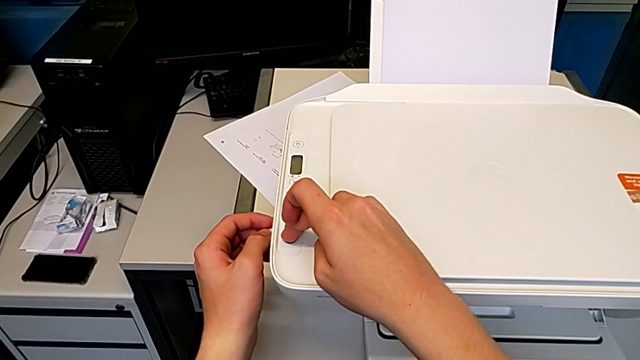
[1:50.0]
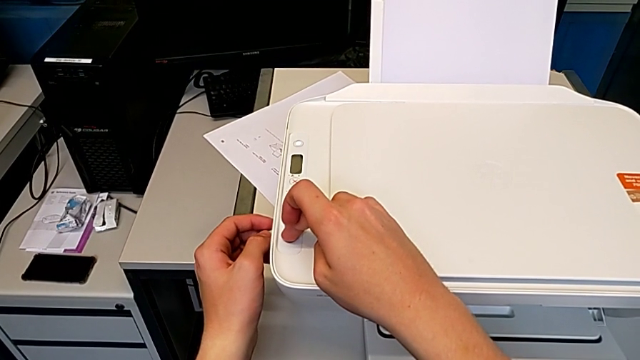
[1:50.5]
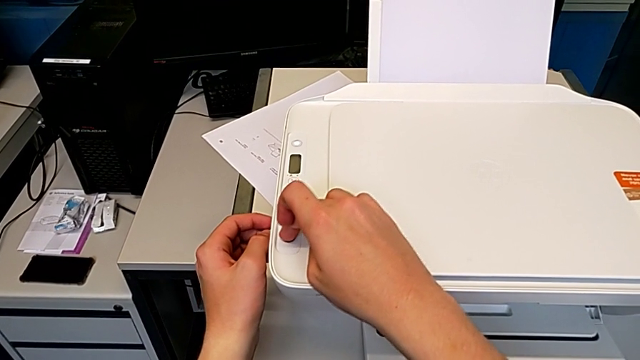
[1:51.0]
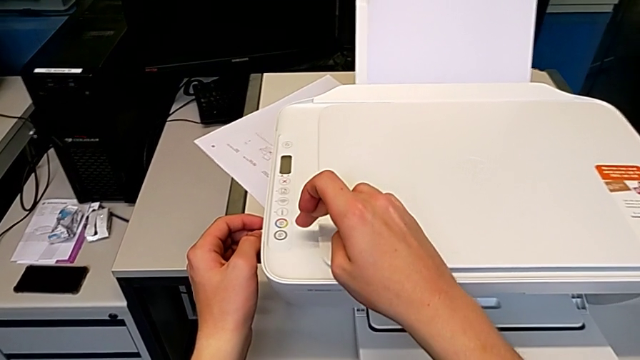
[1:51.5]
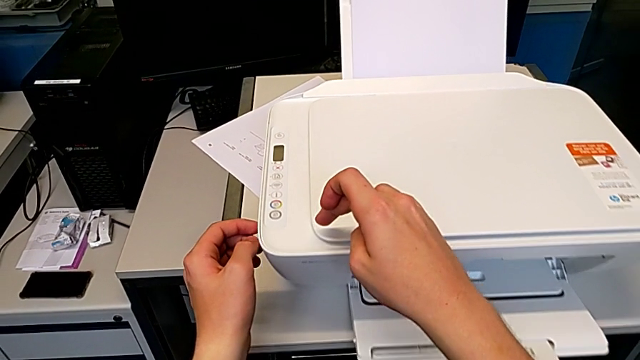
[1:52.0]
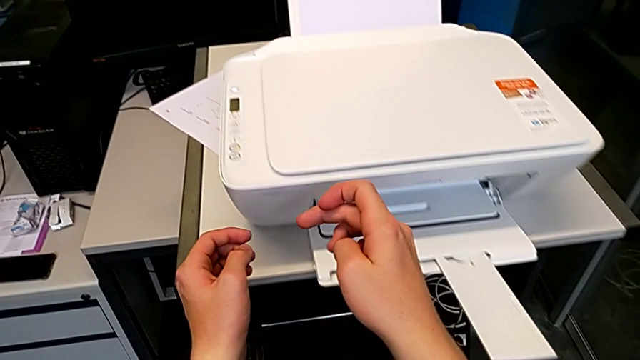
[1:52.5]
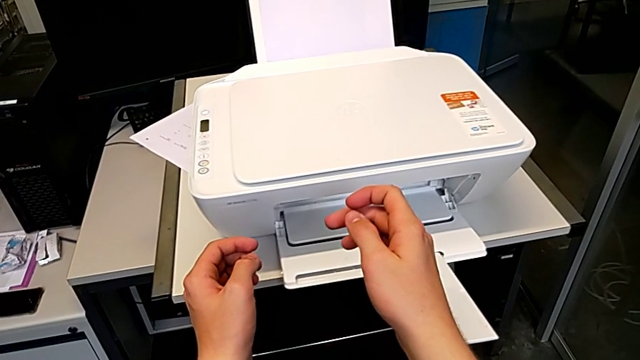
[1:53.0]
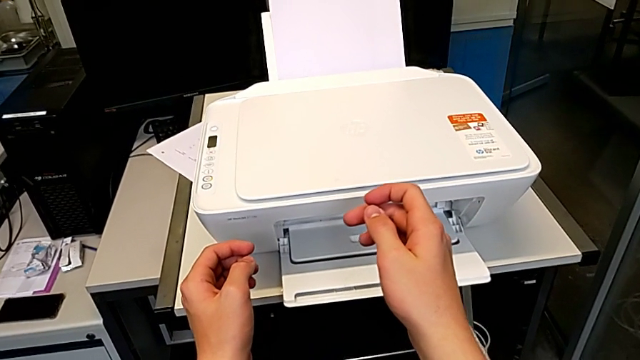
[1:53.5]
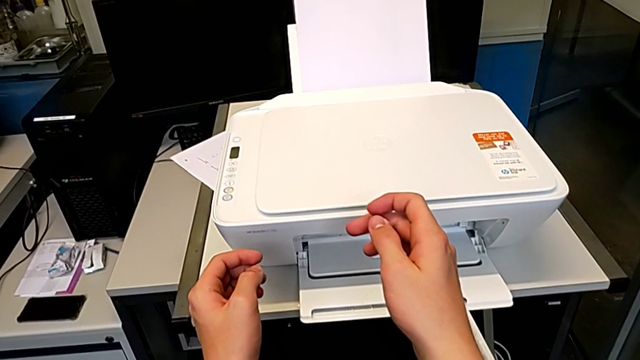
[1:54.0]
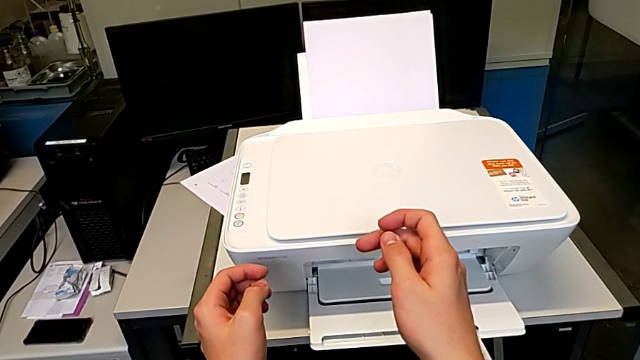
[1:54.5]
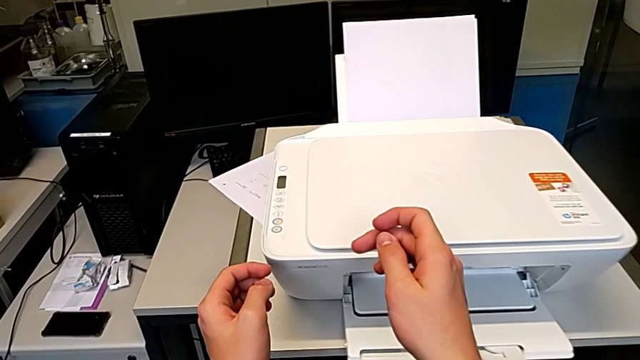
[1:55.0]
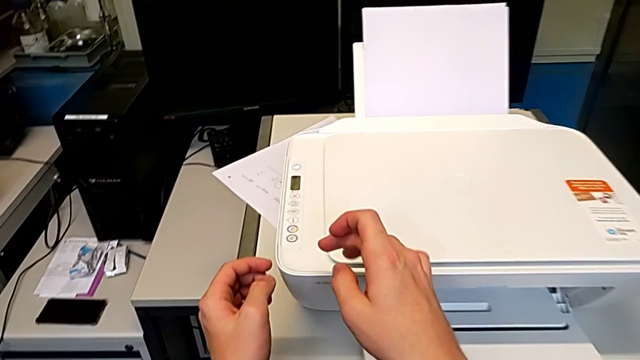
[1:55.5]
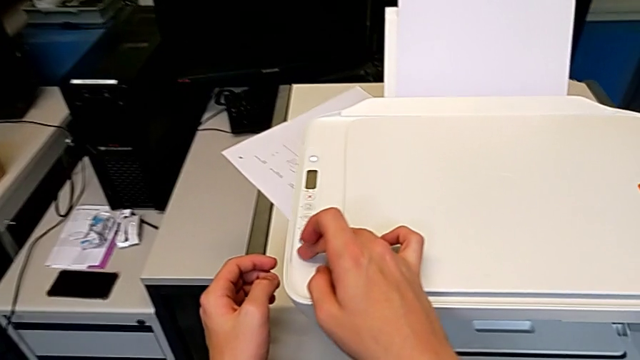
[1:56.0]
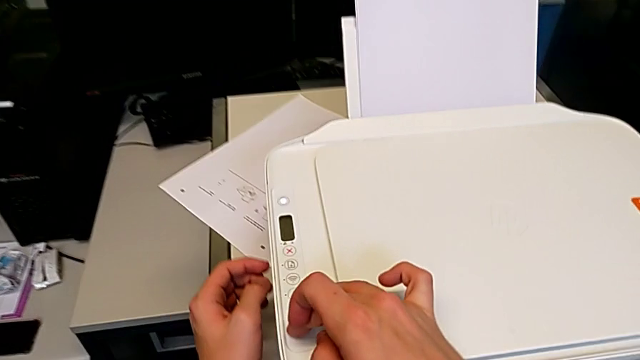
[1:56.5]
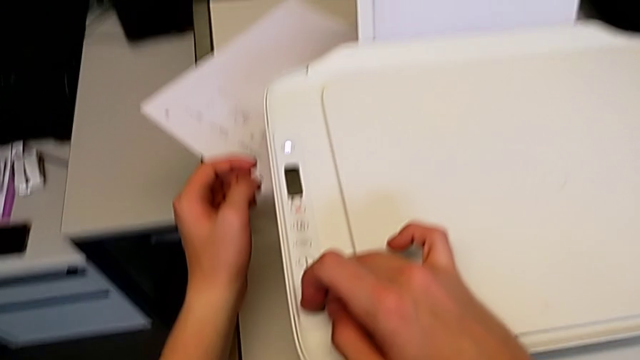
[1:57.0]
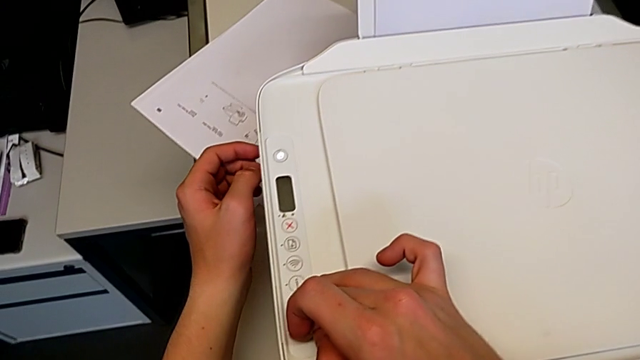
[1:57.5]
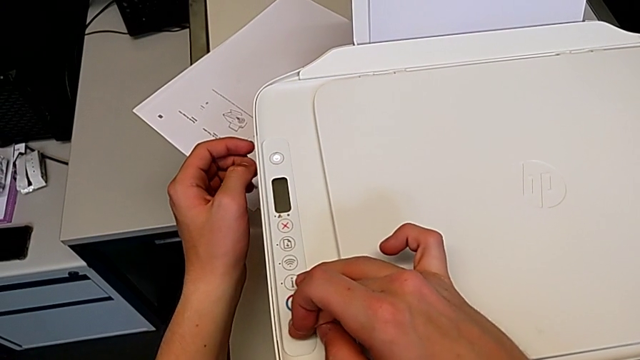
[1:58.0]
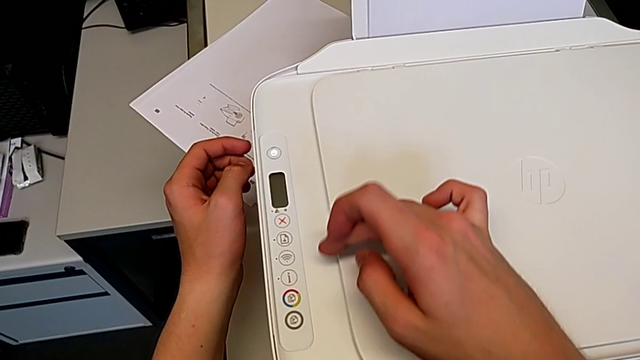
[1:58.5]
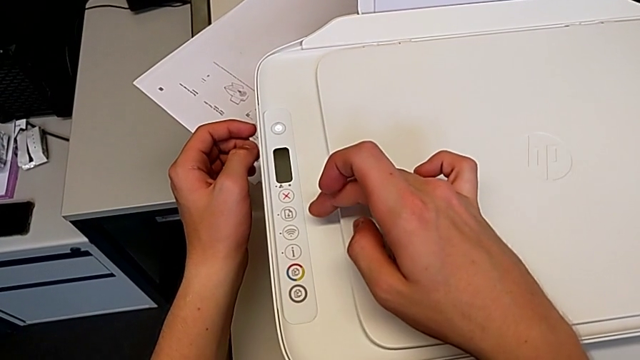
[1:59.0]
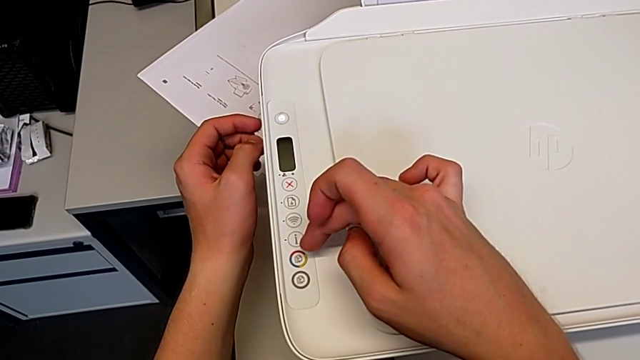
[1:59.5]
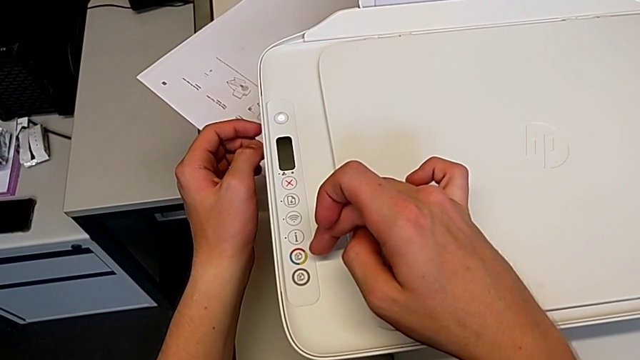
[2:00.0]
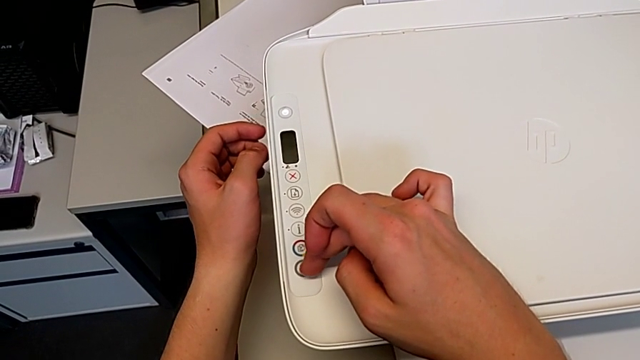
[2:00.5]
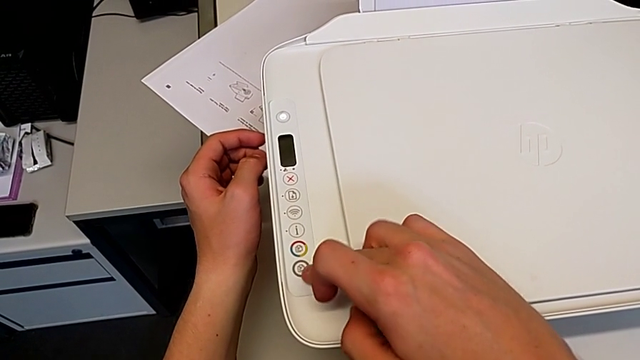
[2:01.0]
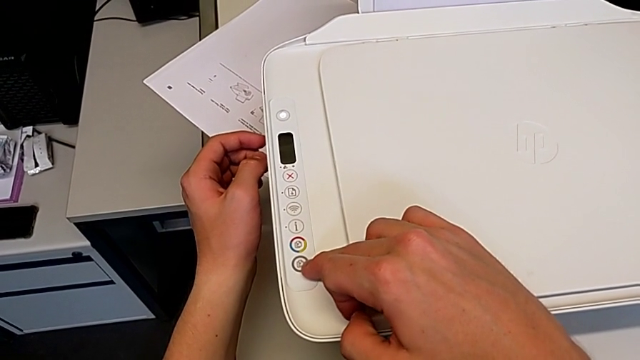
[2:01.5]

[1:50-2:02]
The camera wearer is making a black and white copy. They click the button three times.

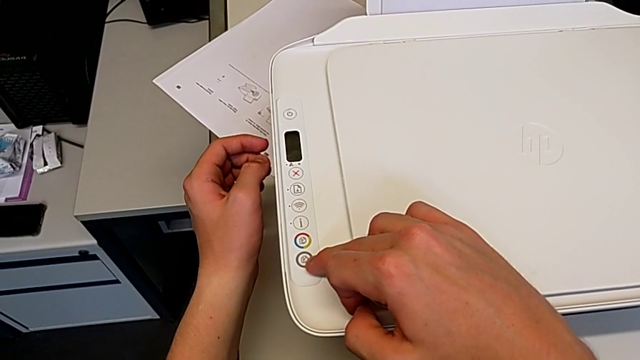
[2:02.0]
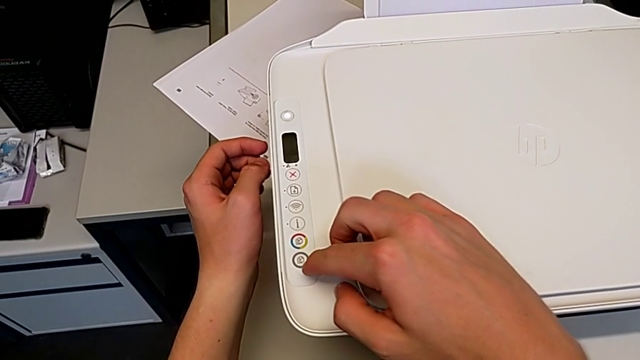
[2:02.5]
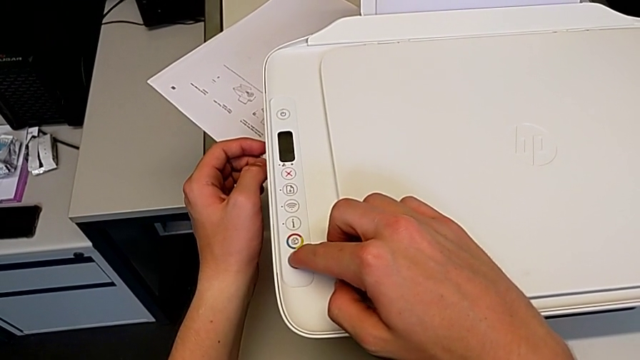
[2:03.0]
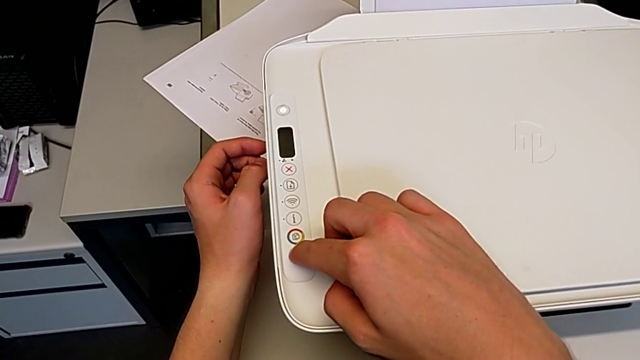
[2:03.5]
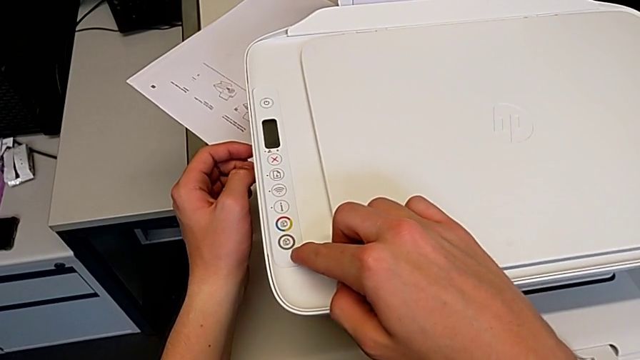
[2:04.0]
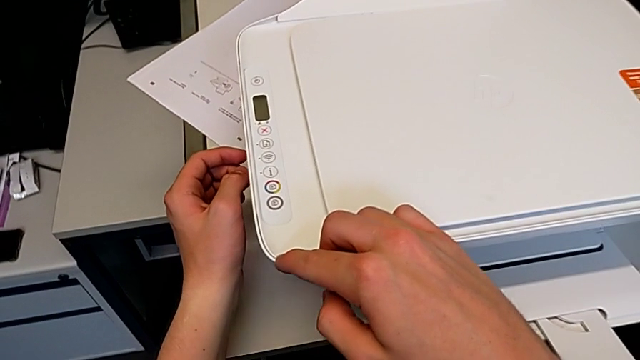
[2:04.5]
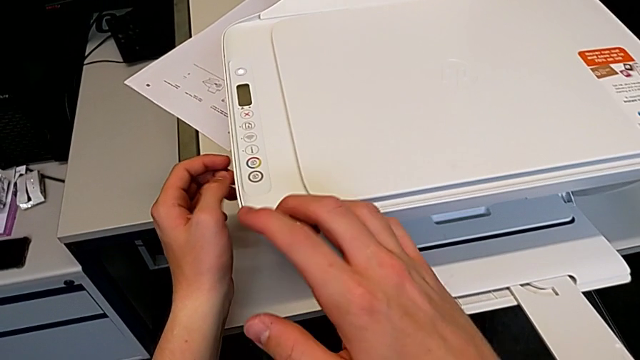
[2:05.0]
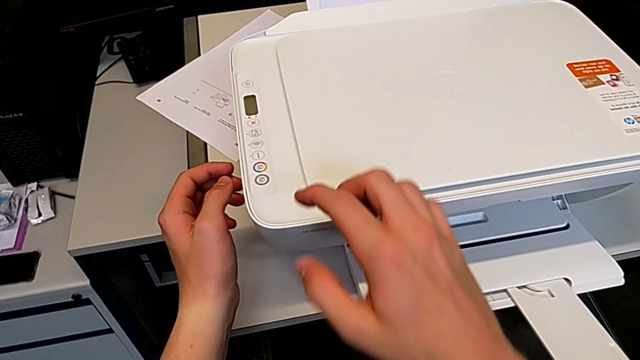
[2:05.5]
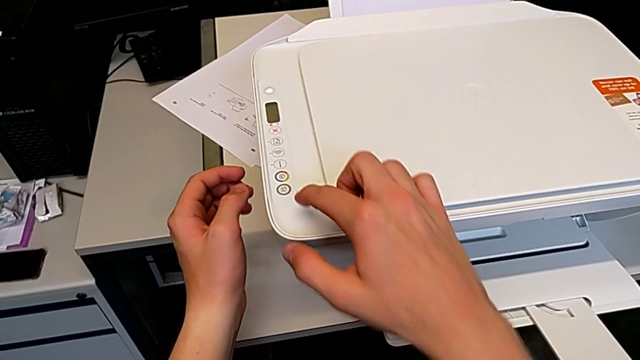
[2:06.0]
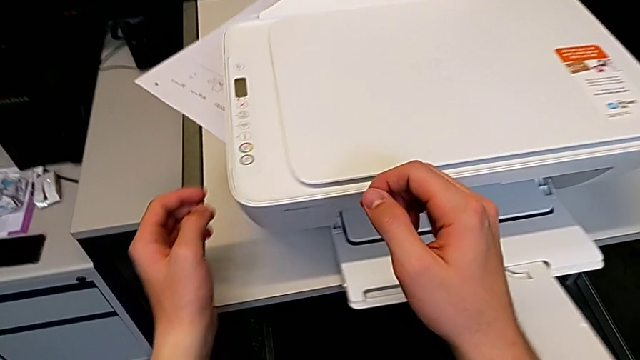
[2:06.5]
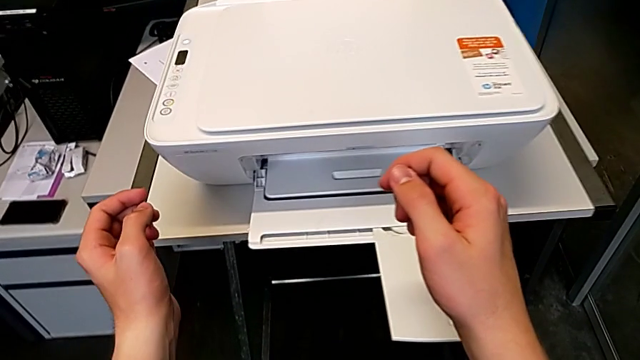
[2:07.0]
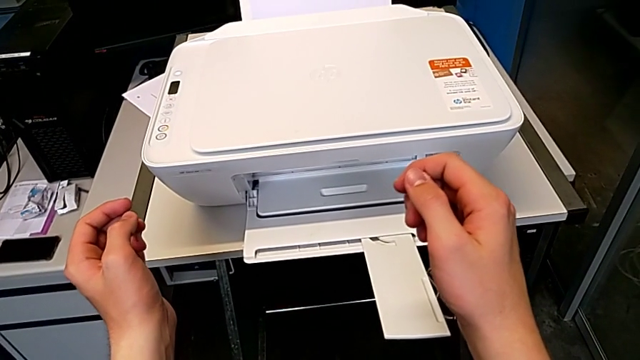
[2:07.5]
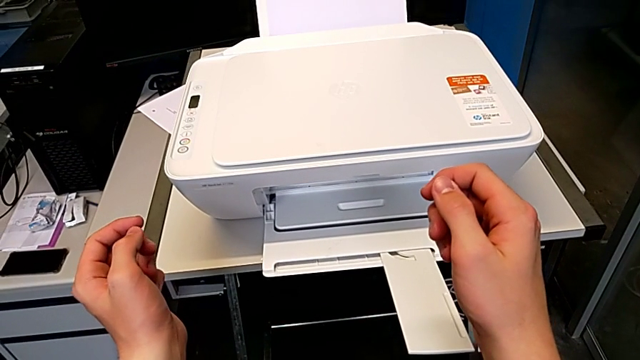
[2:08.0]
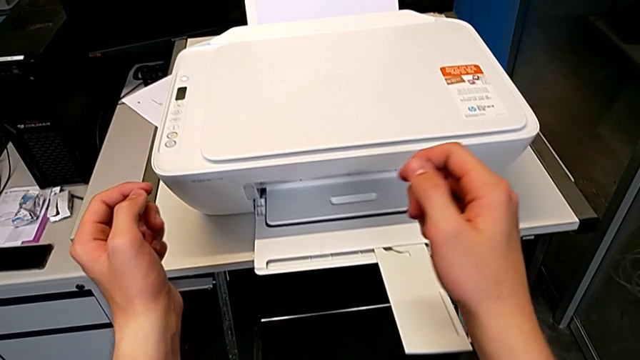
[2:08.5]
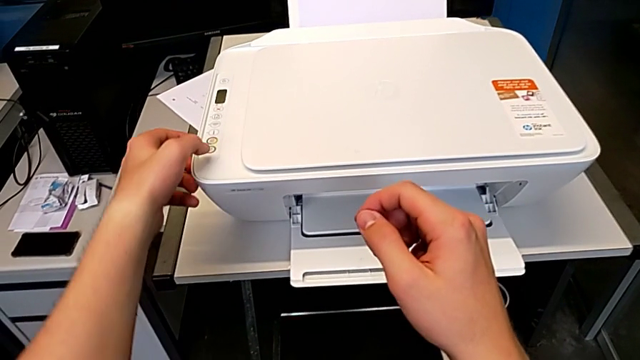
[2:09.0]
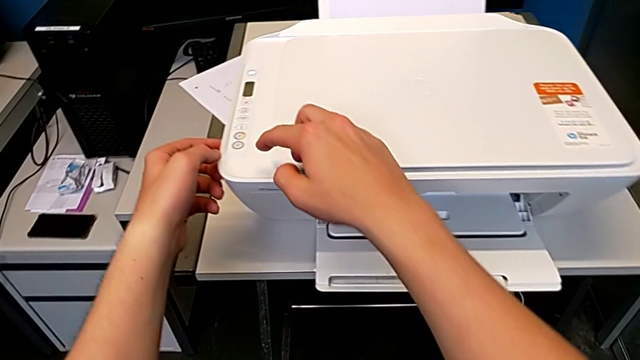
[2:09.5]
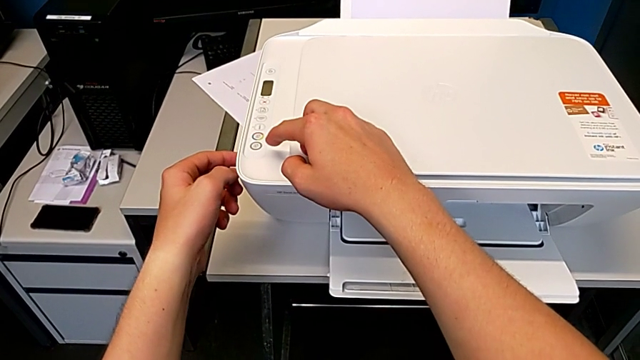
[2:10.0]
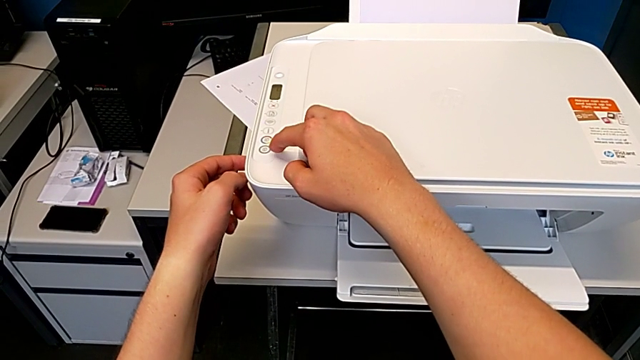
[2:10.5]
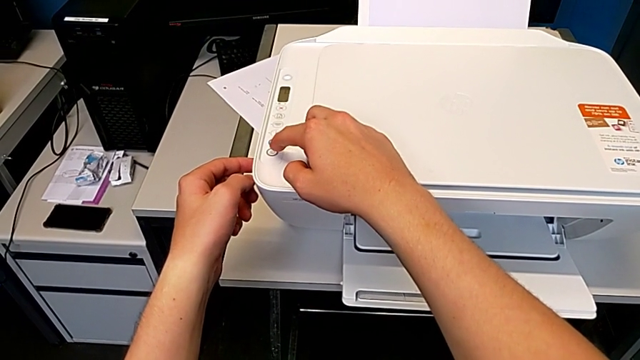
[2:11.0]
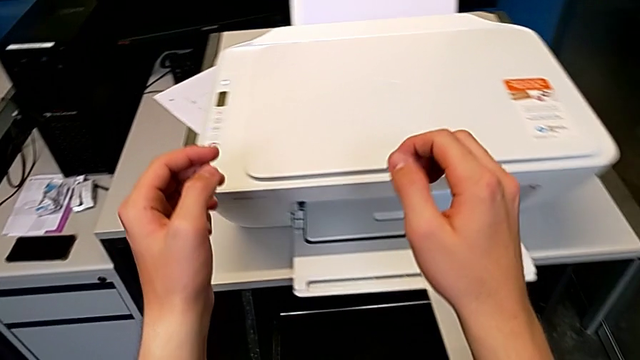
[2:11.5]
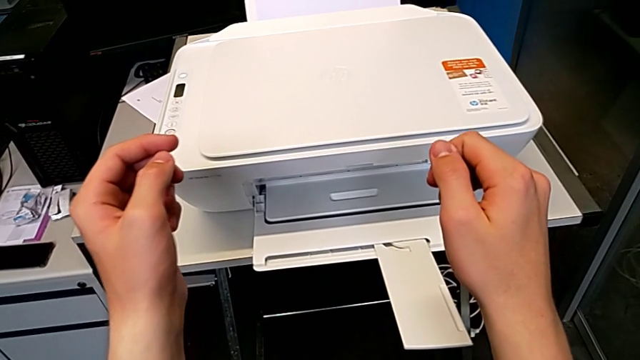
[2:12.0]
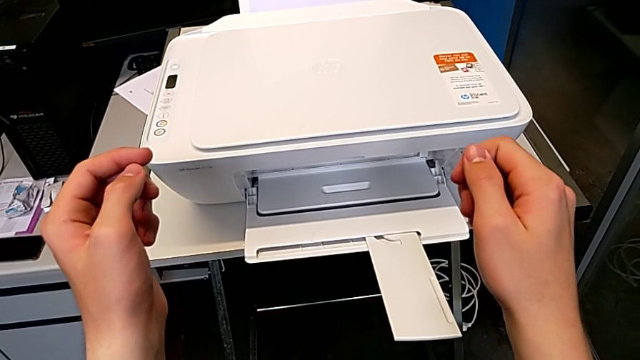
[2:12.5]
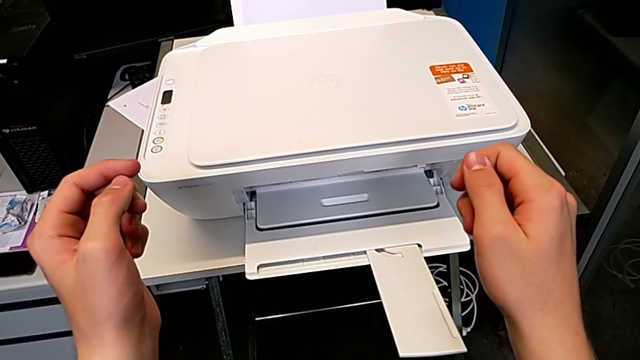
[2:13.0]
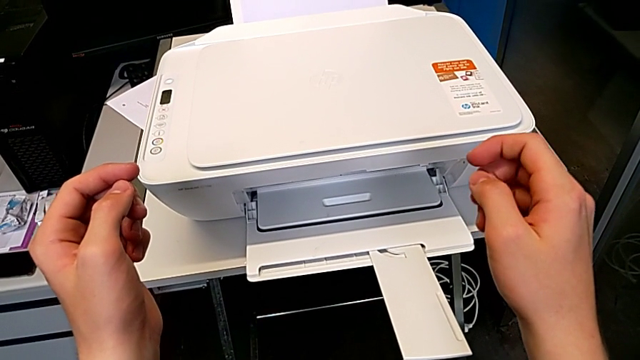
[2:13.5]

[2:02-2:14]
The camera wearer is making a black and white copy. They click the button.
